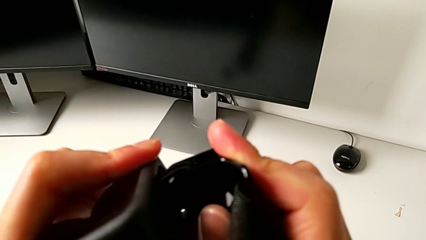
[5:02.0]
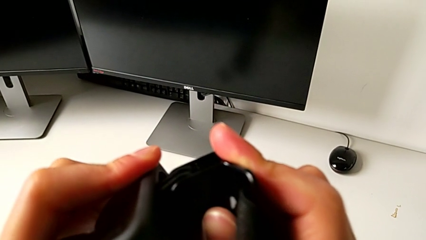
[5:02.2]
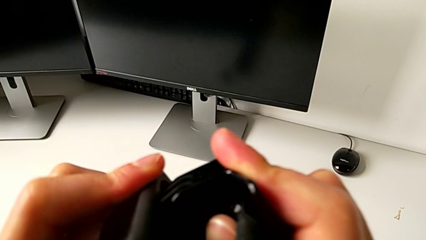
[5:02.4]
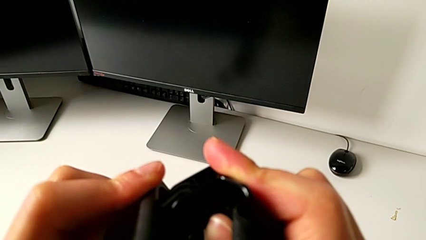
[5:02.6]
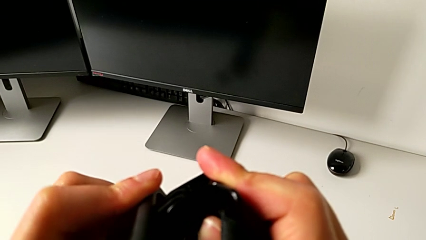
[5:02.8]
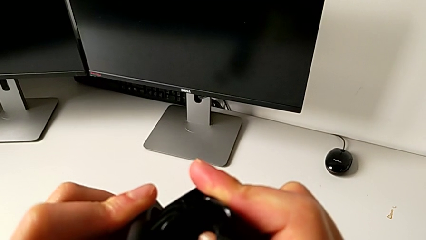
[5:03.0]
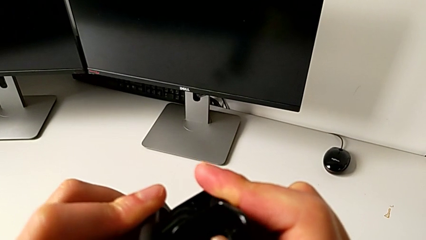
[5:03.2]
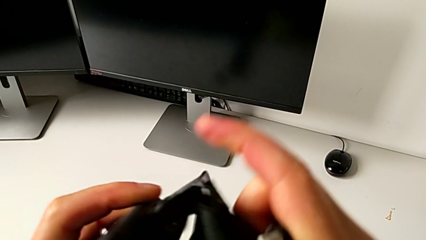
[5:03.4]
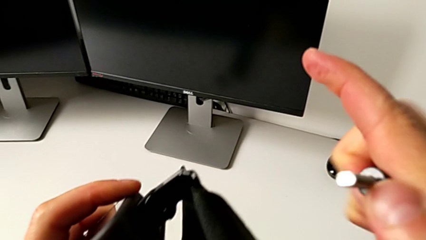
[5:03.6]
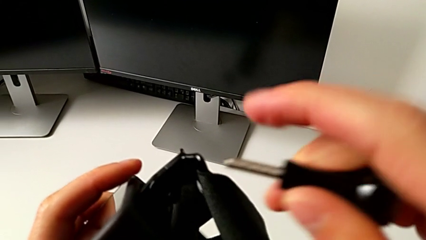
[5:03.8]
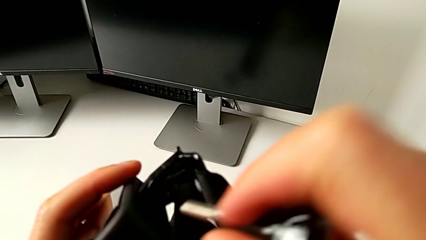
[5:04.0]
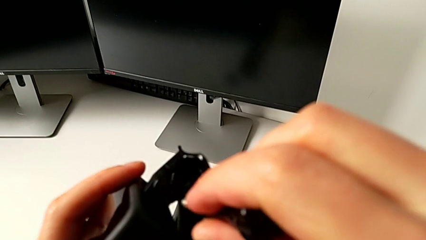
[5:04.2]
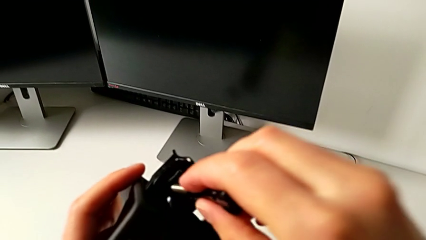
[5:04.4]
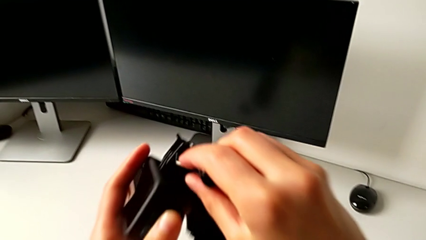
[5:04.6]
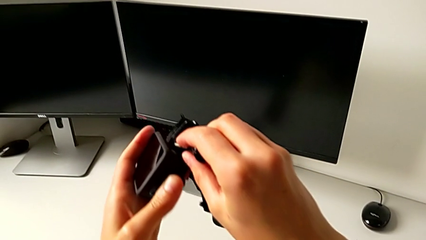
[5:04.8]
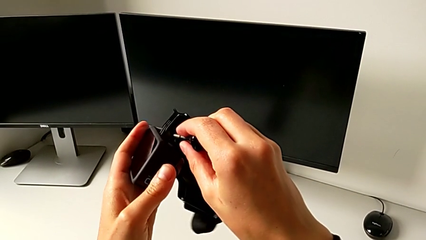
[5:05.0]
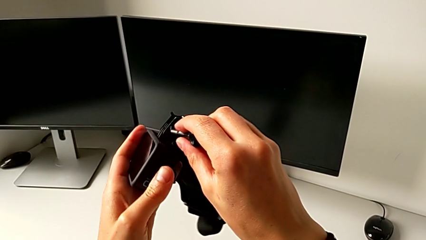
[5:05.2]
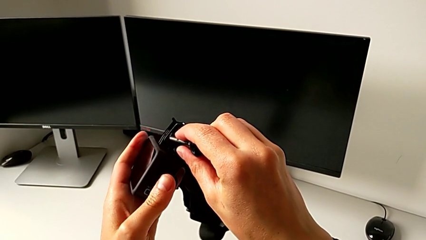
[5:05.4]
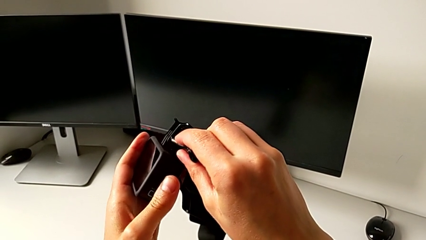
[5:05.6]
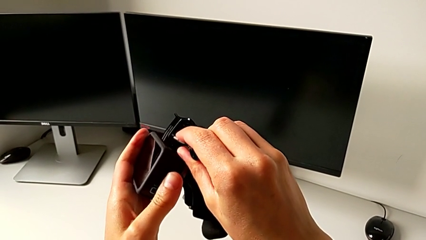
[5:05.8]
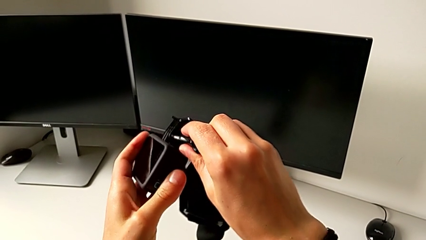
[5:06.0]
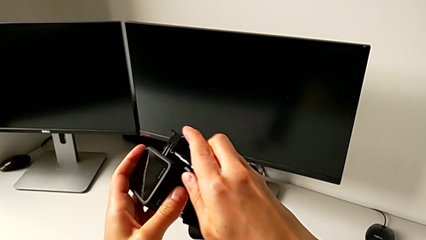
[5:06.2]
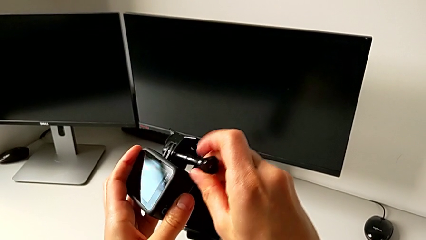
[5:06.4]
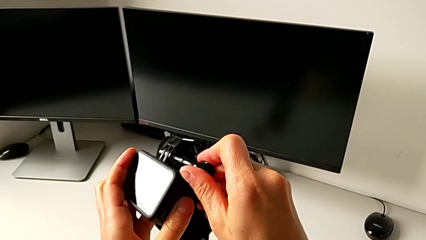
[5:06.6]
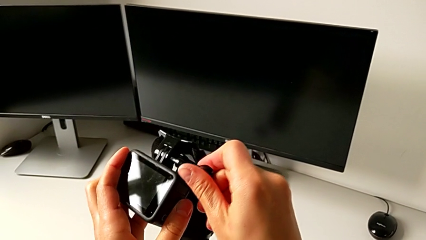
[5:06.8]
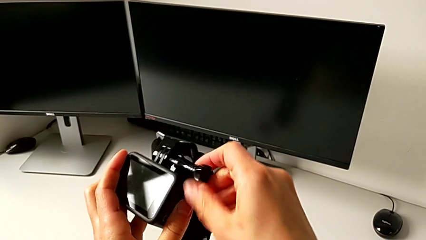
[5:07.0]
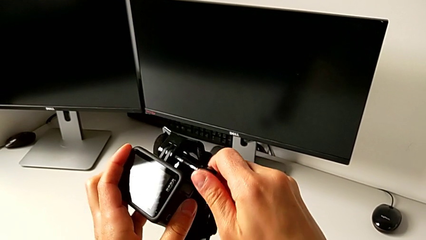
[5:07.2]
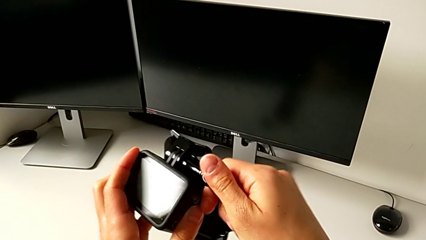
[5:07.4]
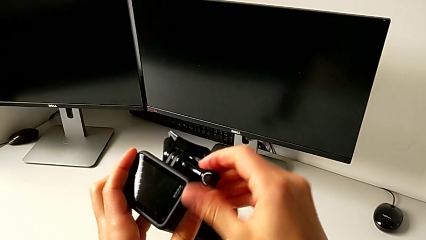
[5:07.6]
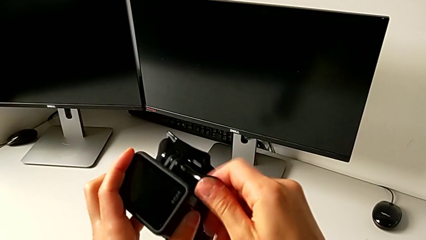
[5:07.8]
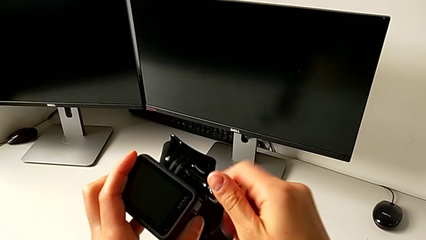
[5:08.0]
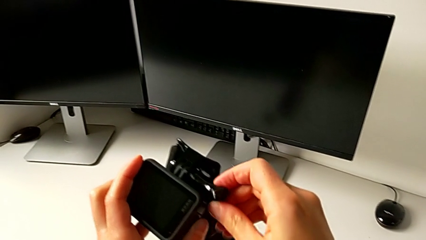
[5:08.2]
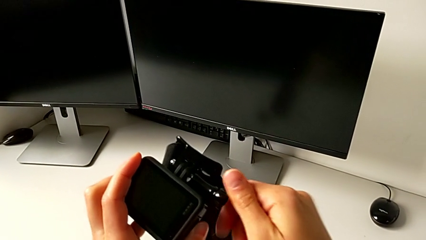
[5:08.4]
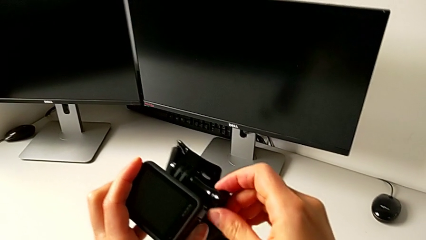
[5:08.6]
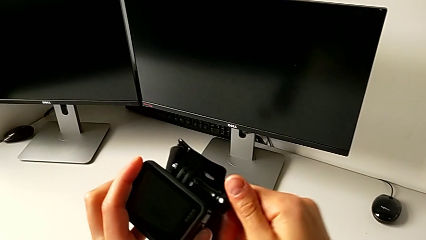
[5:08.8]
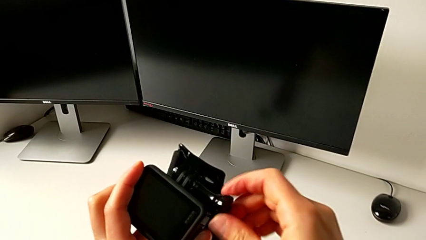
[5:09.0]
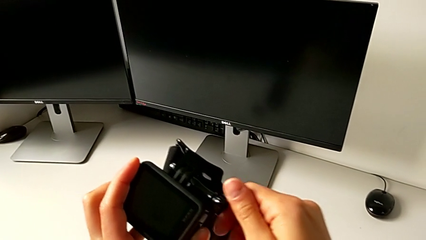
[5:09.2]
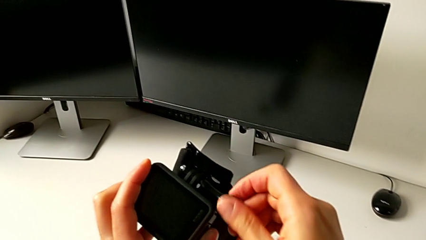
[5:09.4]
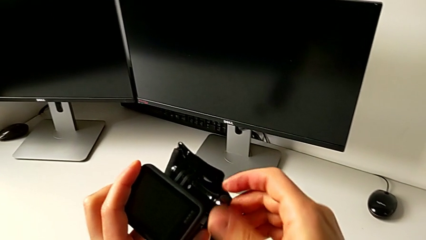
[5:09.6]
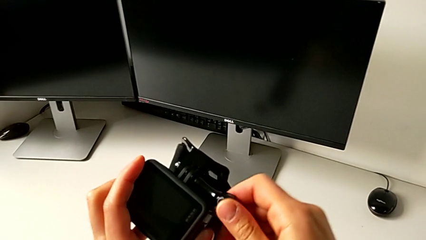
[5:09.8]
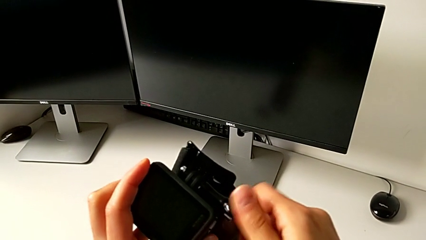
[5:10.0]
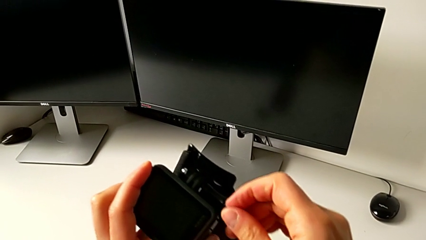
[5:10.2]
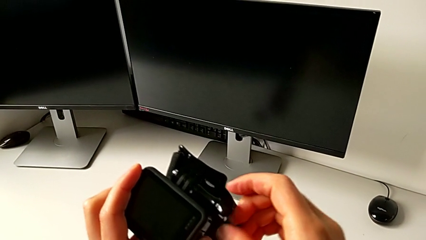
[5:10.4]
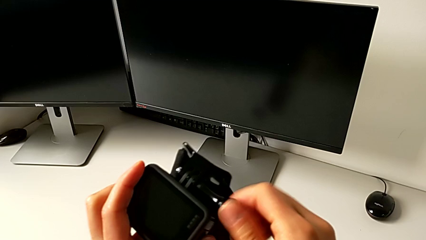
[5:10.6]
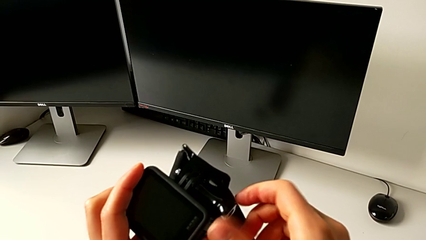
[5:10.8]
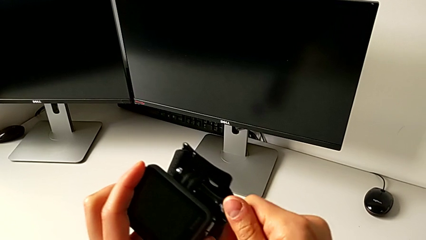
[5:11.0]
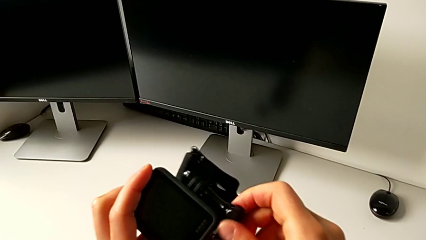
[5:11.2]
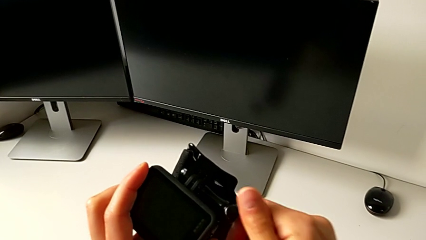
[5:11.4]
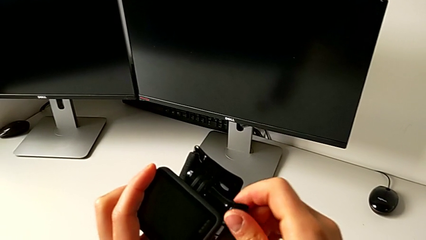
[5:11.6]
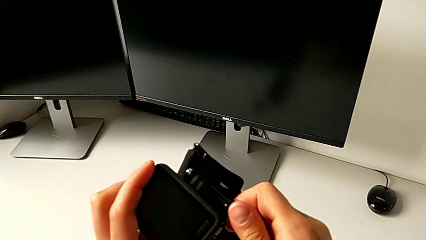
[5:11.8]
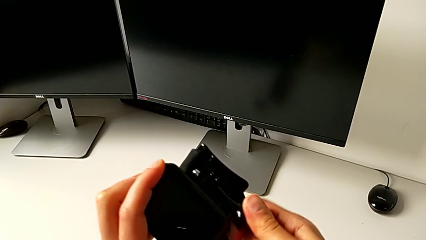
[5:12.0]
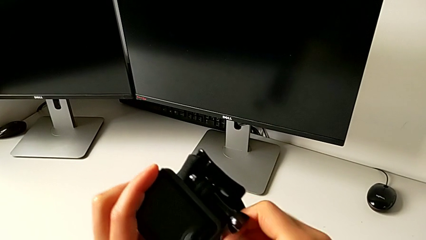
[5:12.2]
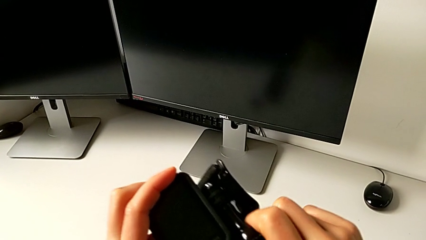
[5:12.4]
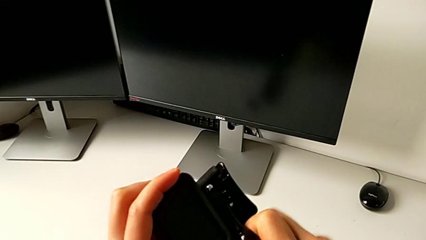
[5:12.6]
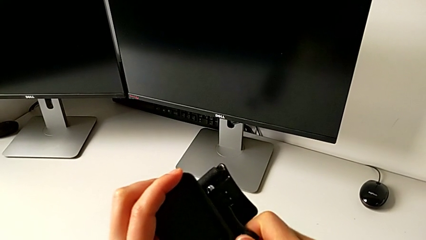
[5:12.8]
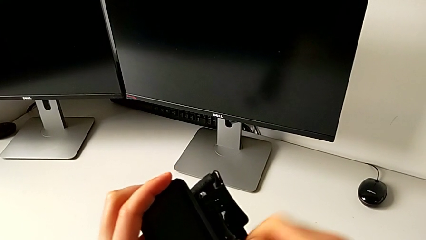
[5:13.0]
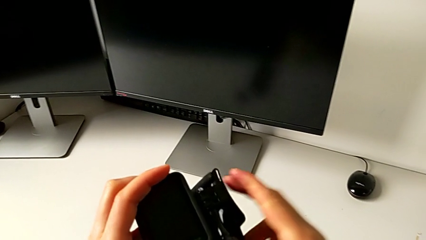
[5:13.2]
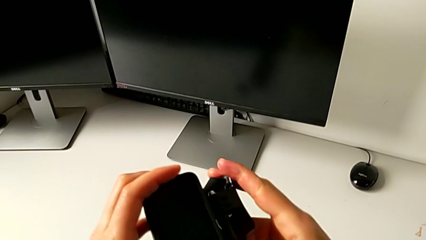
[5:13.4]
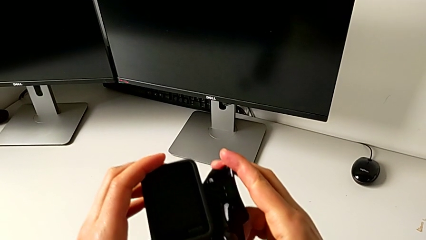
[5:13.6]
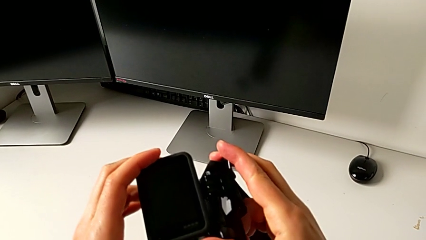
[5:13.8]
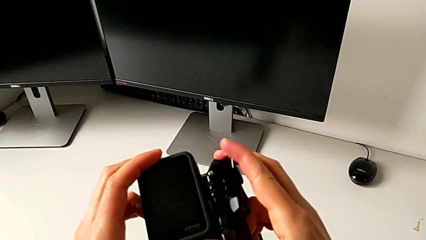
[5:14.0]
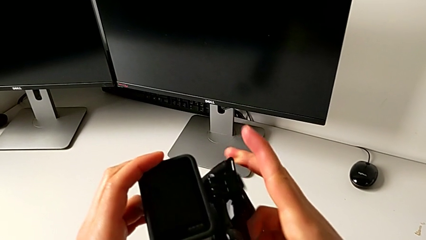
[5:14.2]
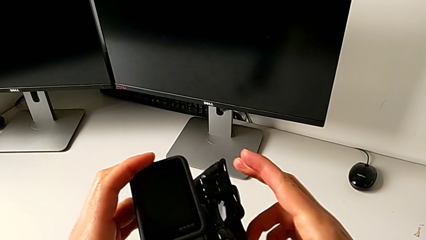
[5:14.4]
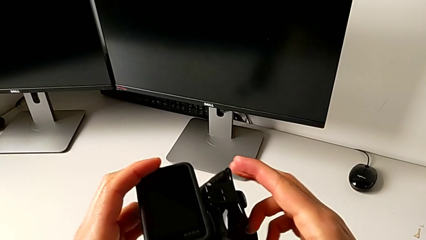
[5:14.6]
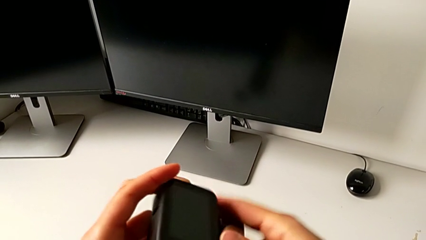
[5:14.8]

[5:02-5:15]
The camera wearer is mounting the GoPro onto the strap. They screw the mounting peg.

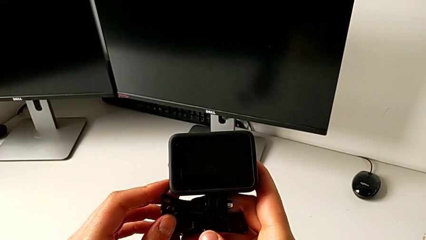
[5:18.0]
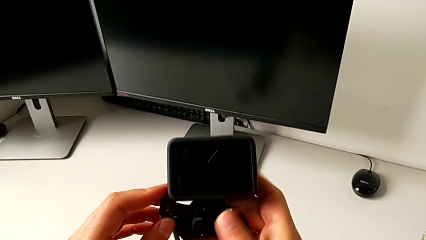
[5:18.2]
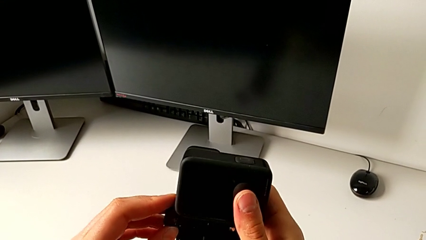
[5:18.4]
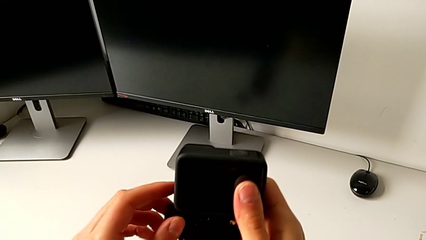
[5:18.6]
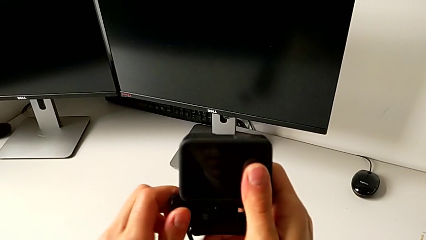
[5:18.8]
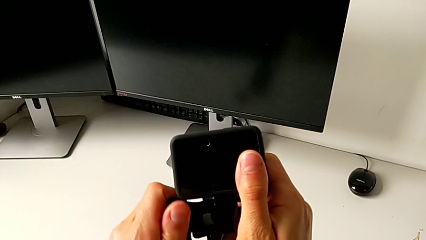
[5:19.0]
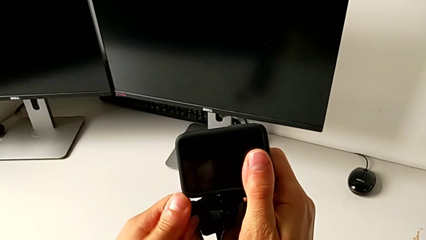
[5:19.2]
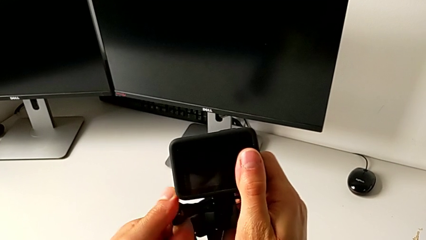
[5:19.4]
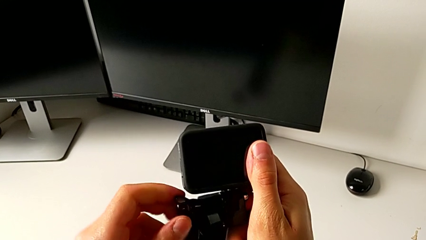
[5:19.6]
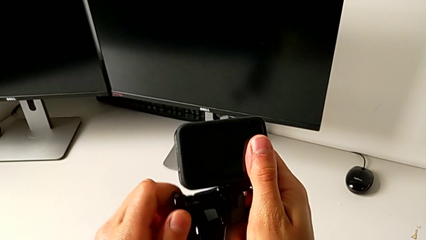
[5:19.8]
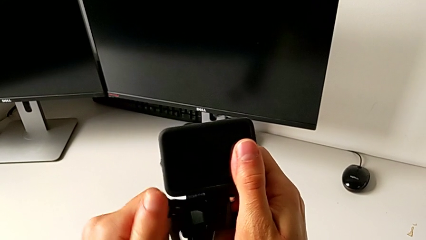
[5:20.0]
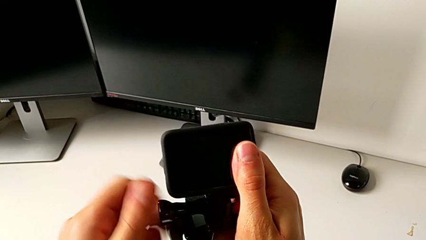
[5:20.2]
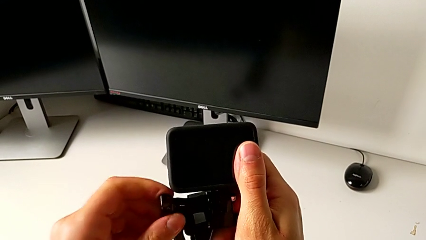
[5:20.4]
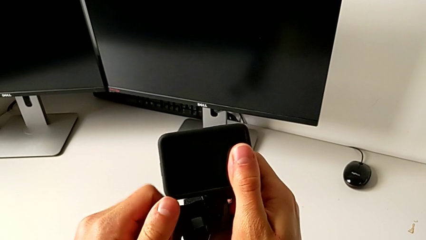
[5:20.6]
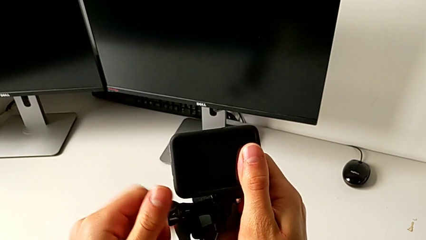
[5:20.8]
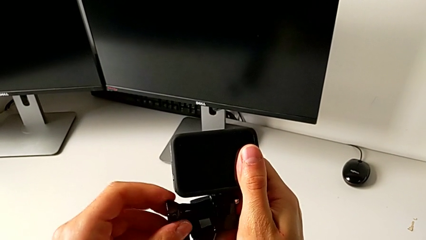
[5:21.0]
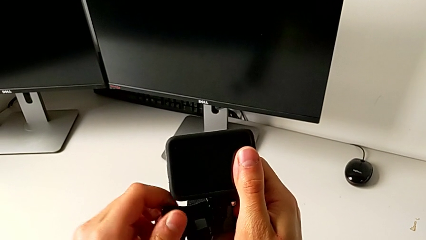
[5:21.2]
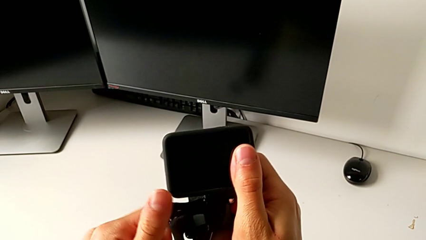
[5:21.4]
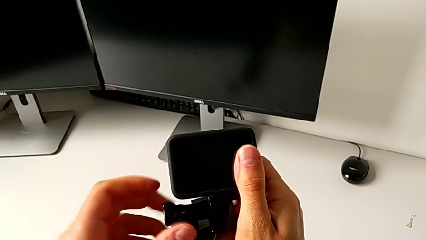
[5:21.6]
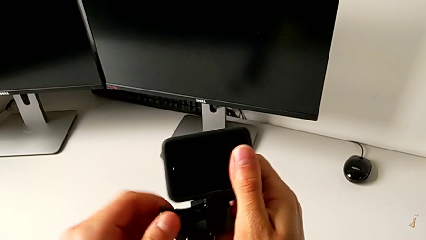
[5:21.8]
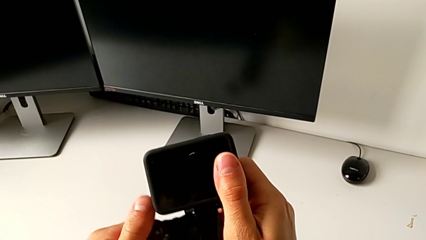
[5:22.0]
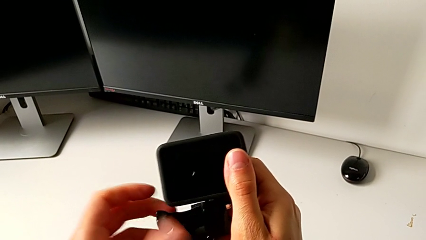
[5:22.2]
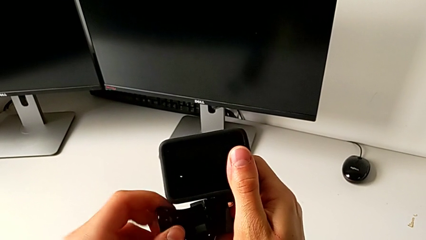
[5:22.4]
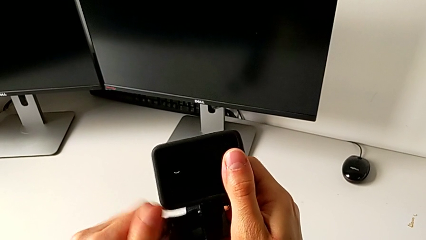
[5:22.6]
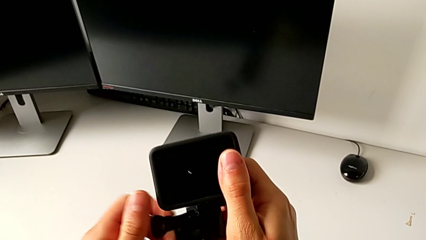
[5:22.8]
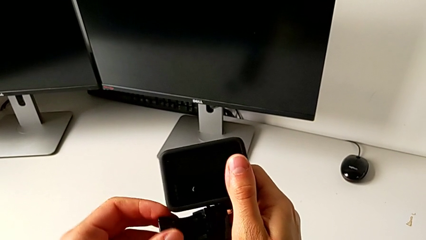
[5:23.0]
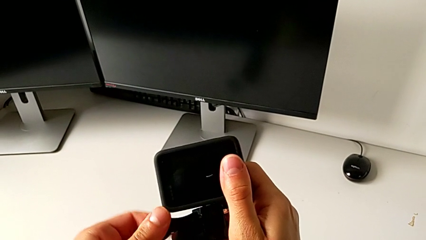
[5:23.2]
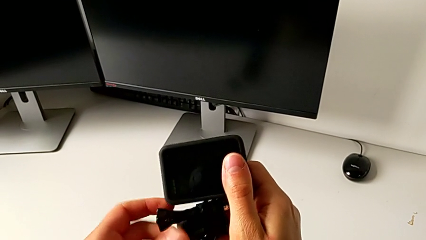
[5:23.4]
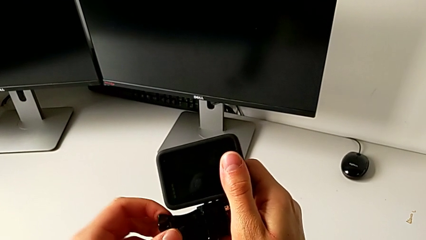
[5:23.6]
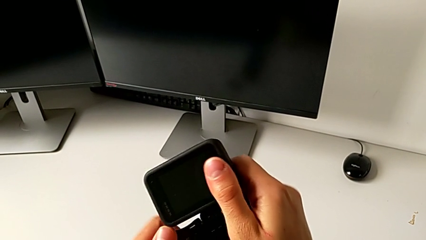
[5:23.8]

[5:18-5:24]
The camera wearer is adjusting the length of the strap on the handle. They begin to withdraw the mounting peg.
